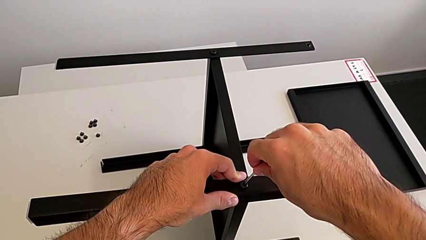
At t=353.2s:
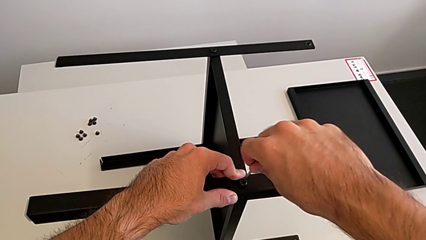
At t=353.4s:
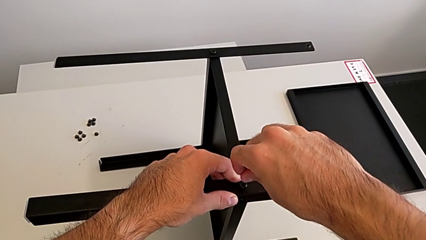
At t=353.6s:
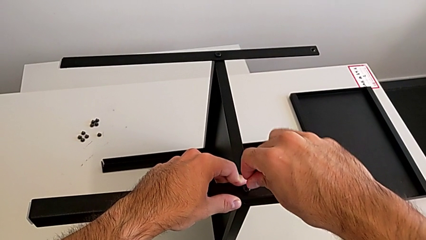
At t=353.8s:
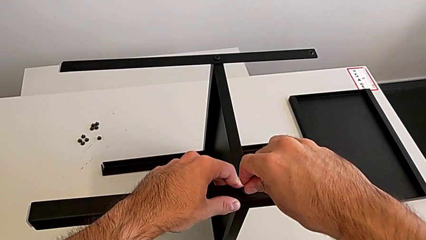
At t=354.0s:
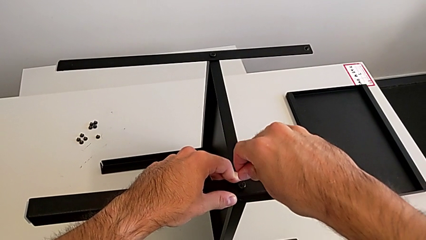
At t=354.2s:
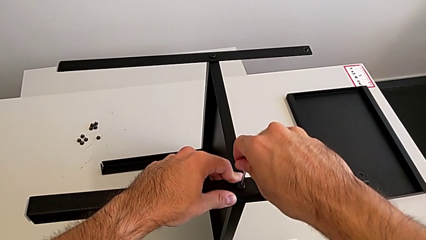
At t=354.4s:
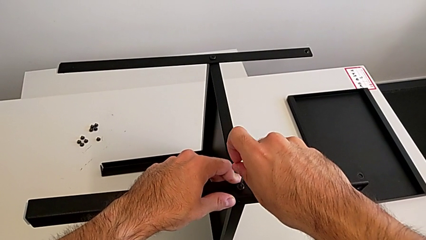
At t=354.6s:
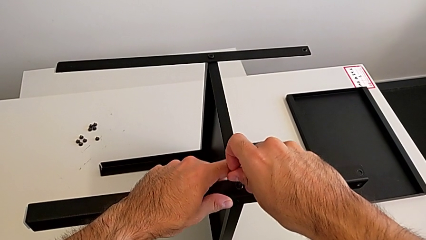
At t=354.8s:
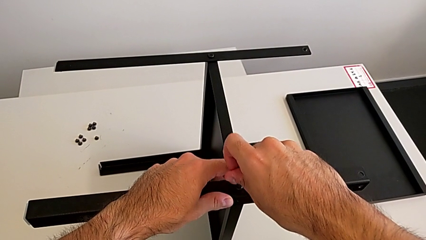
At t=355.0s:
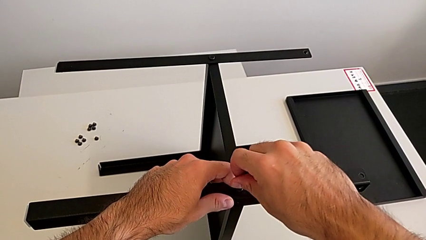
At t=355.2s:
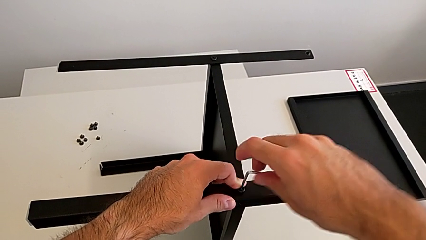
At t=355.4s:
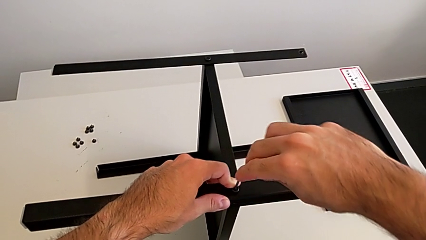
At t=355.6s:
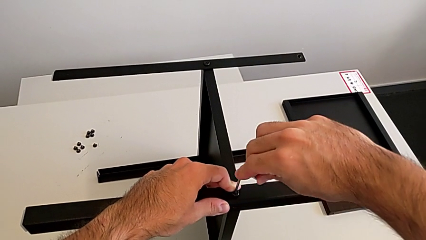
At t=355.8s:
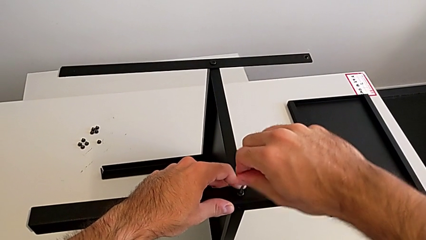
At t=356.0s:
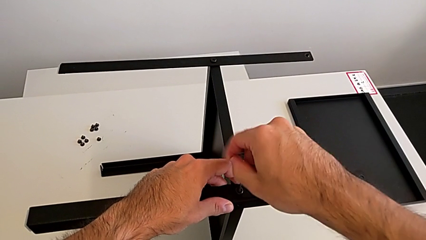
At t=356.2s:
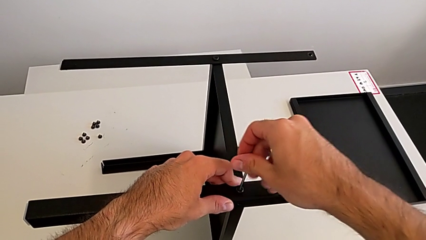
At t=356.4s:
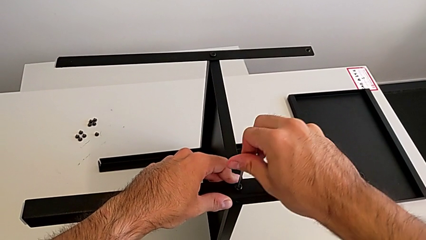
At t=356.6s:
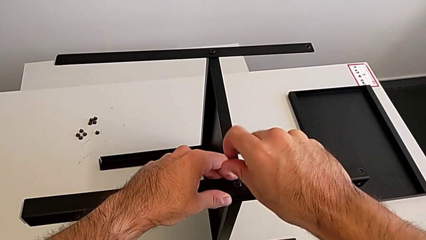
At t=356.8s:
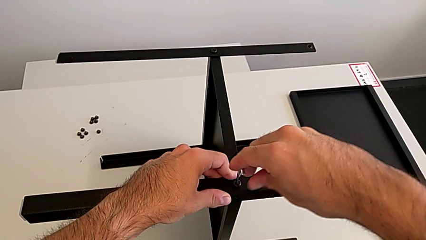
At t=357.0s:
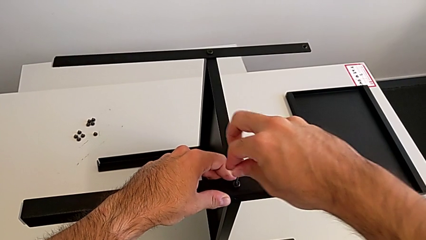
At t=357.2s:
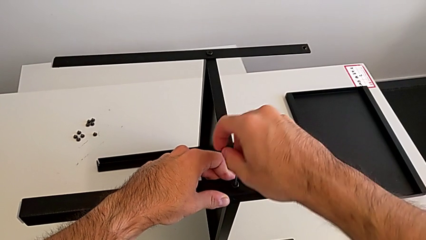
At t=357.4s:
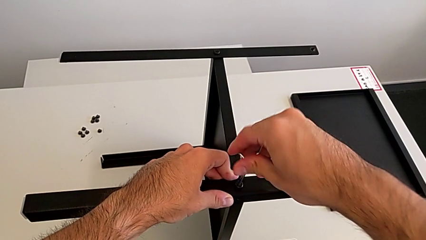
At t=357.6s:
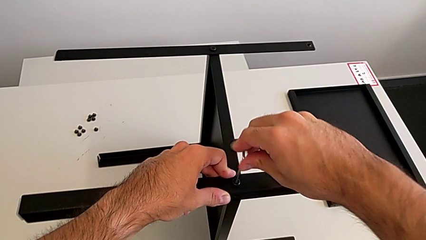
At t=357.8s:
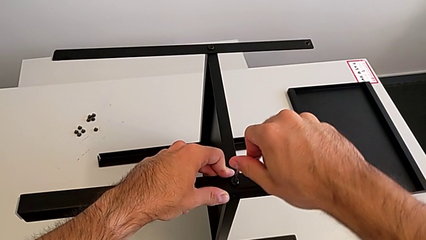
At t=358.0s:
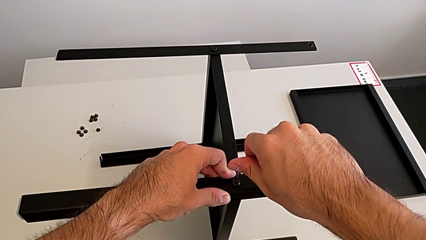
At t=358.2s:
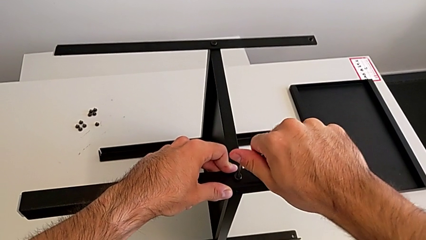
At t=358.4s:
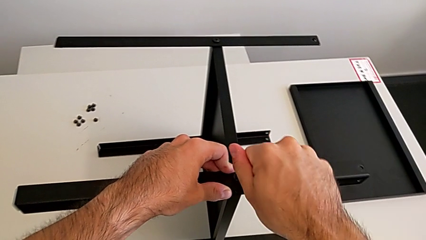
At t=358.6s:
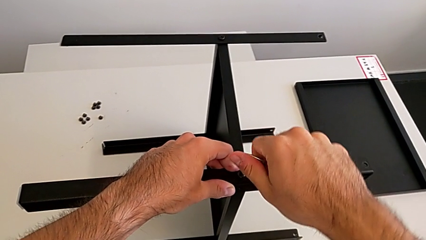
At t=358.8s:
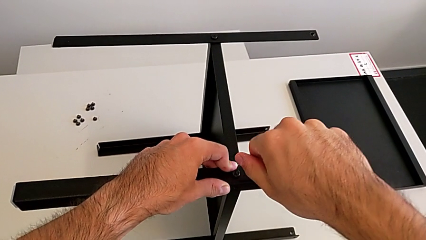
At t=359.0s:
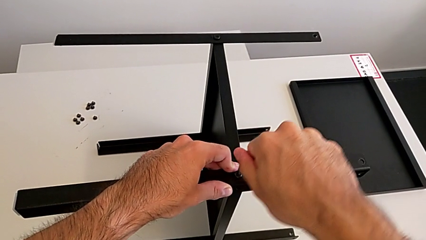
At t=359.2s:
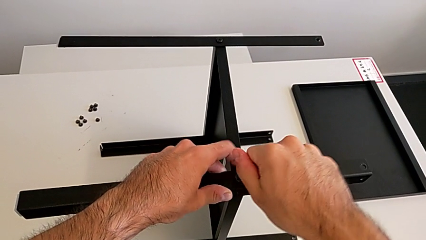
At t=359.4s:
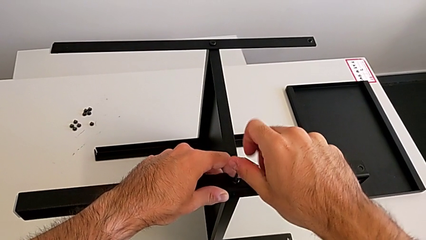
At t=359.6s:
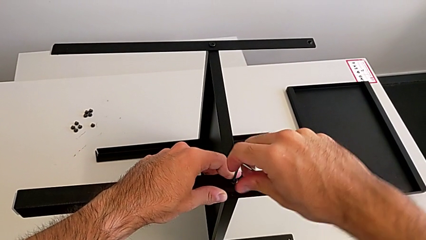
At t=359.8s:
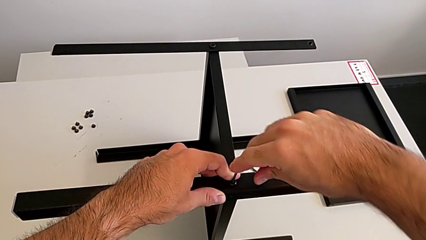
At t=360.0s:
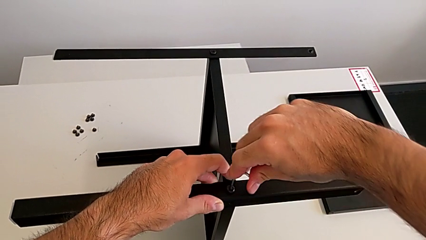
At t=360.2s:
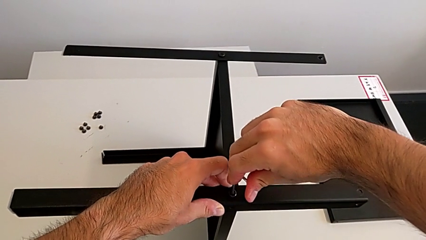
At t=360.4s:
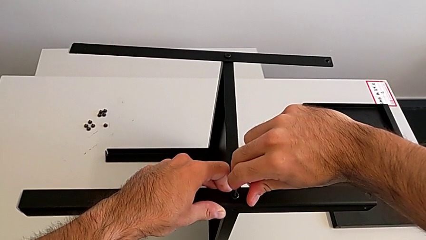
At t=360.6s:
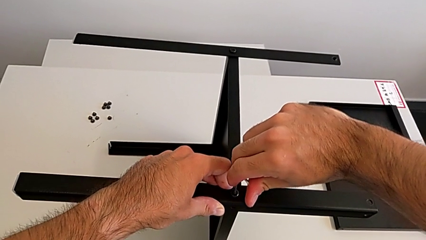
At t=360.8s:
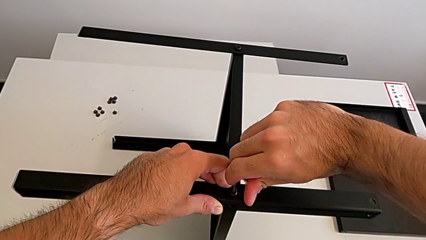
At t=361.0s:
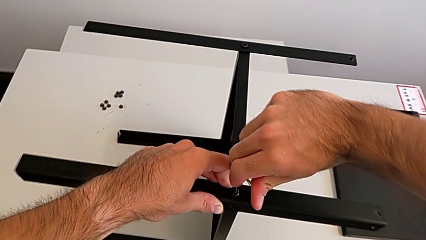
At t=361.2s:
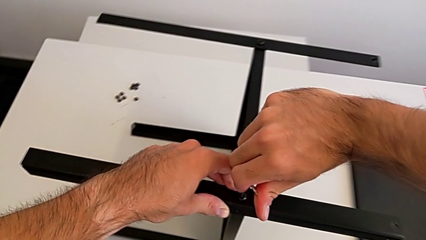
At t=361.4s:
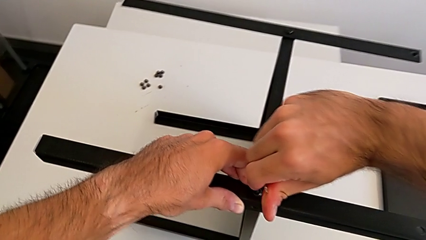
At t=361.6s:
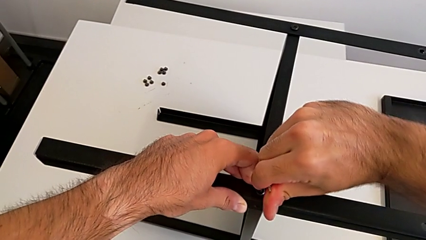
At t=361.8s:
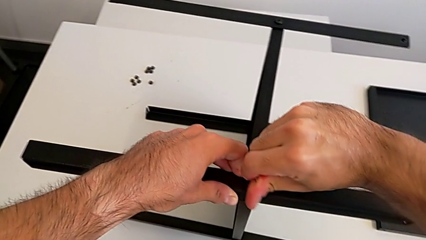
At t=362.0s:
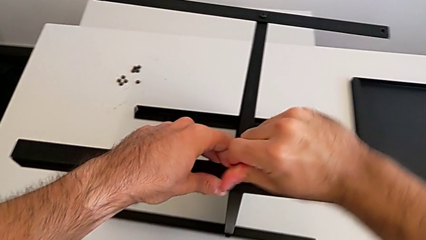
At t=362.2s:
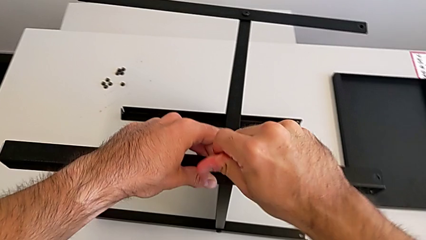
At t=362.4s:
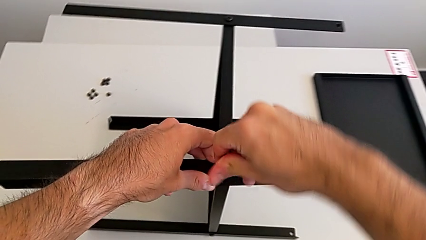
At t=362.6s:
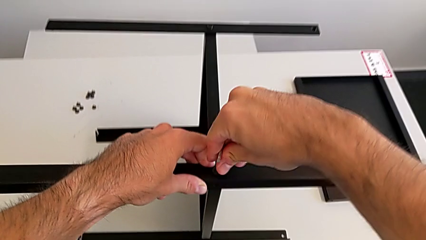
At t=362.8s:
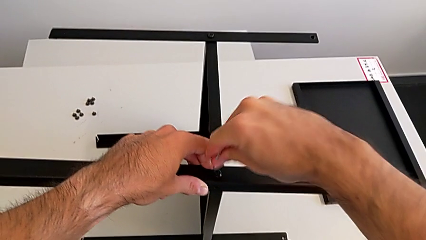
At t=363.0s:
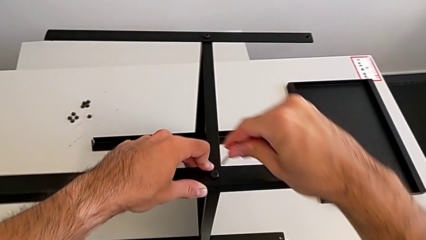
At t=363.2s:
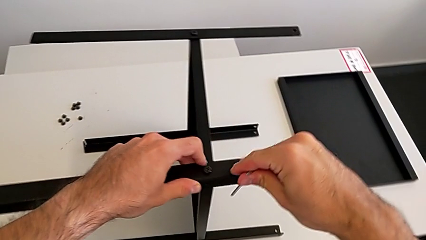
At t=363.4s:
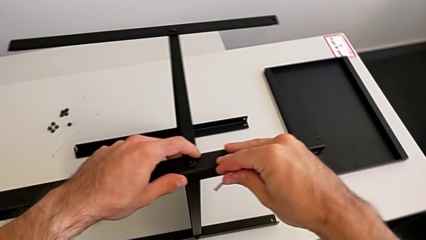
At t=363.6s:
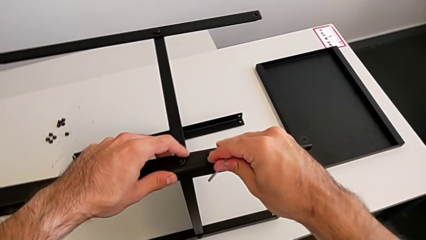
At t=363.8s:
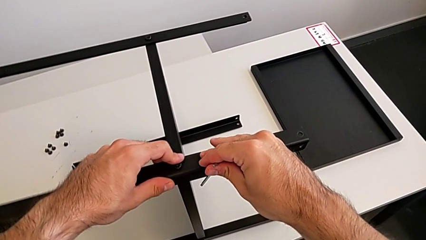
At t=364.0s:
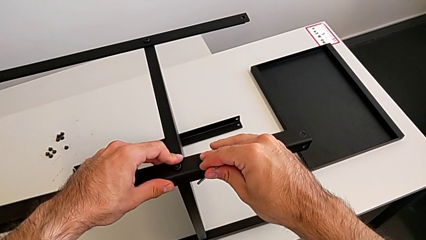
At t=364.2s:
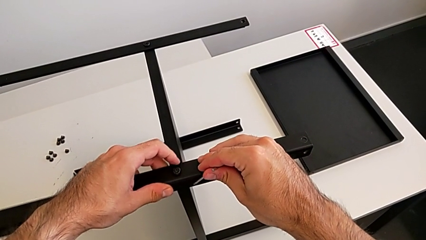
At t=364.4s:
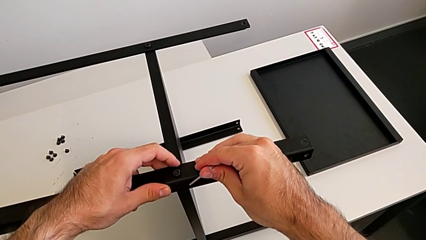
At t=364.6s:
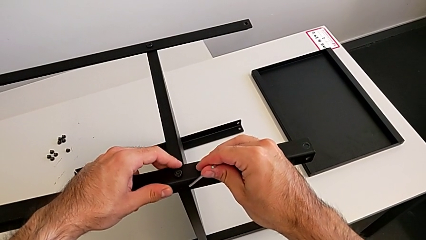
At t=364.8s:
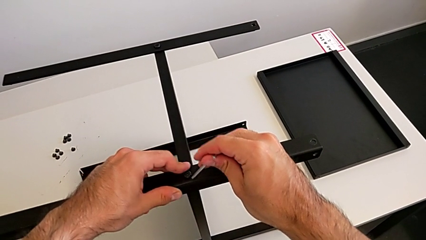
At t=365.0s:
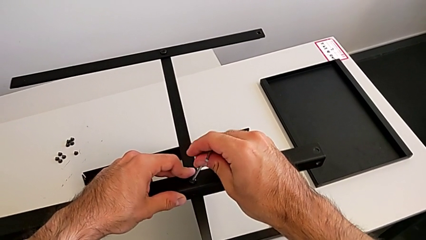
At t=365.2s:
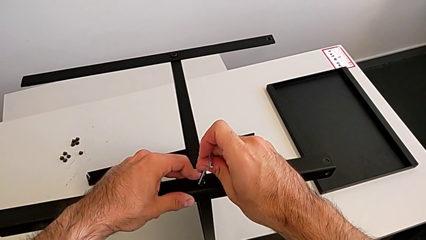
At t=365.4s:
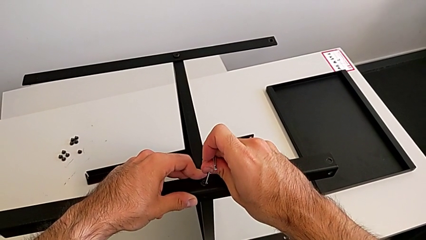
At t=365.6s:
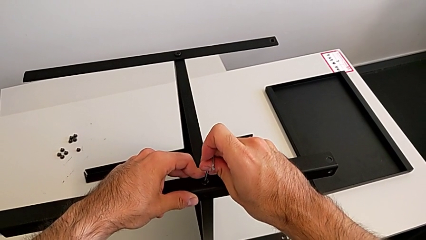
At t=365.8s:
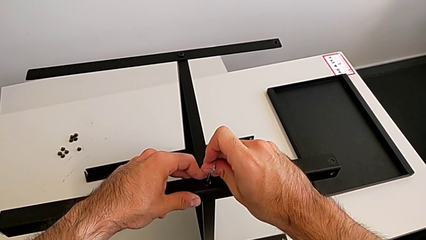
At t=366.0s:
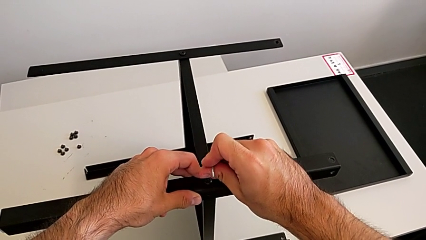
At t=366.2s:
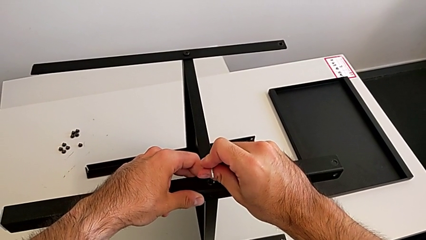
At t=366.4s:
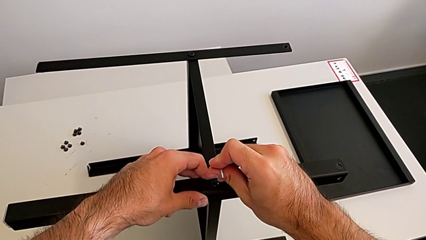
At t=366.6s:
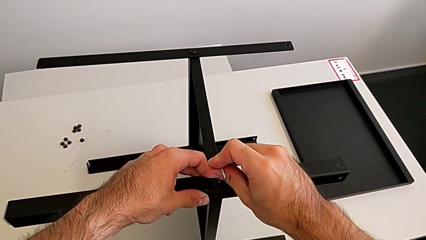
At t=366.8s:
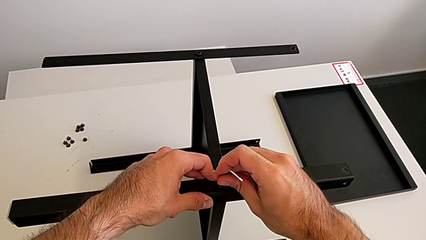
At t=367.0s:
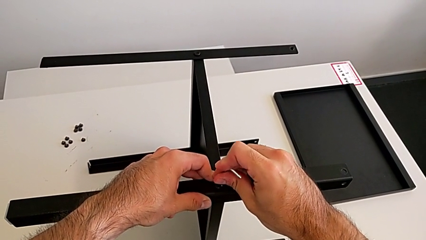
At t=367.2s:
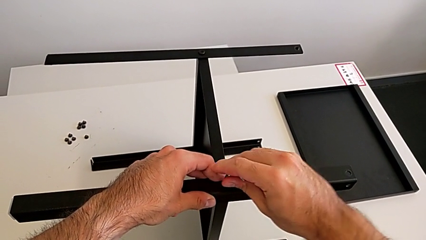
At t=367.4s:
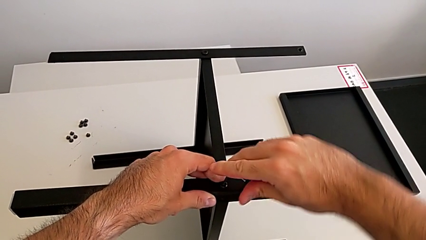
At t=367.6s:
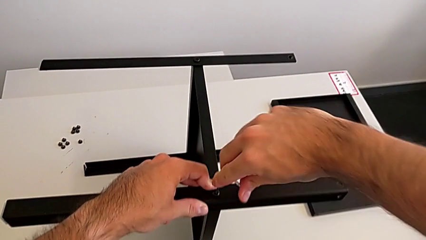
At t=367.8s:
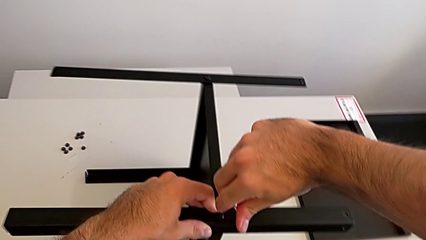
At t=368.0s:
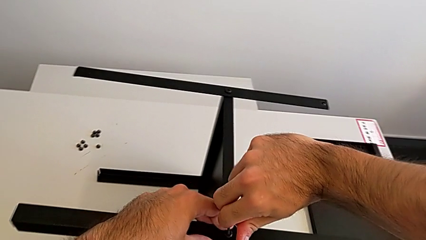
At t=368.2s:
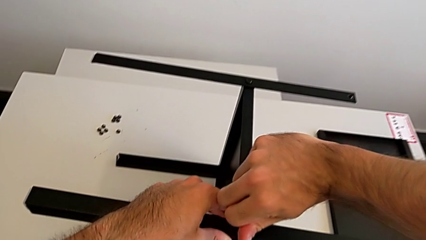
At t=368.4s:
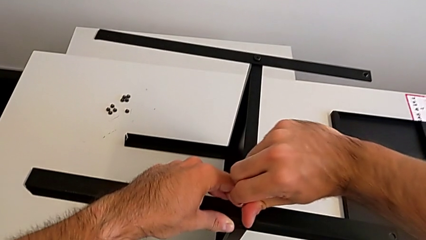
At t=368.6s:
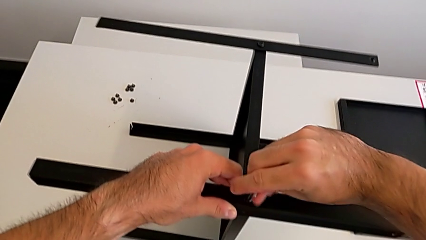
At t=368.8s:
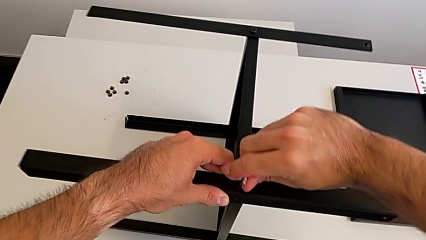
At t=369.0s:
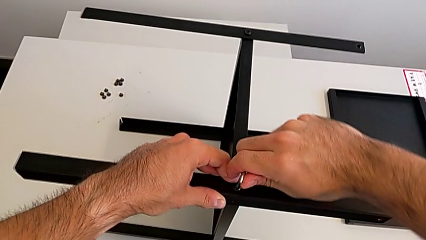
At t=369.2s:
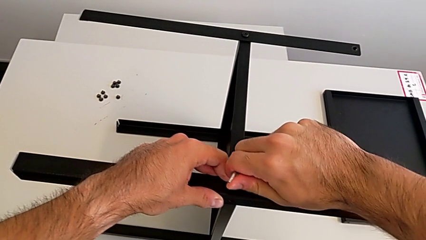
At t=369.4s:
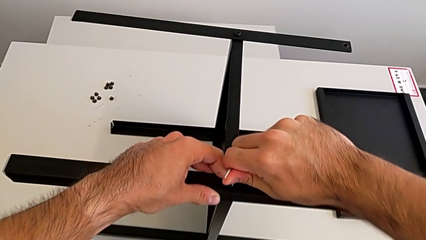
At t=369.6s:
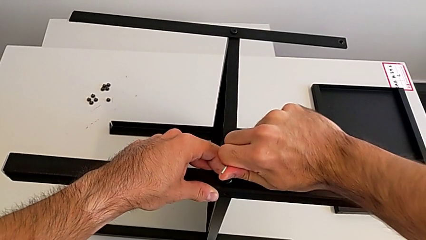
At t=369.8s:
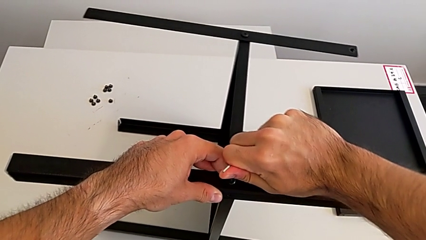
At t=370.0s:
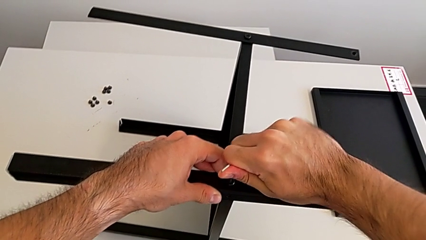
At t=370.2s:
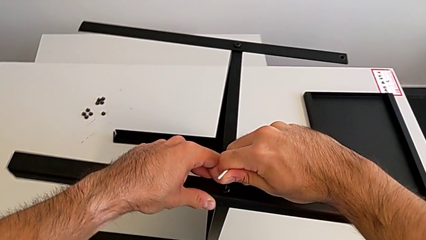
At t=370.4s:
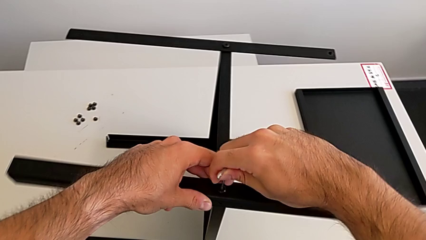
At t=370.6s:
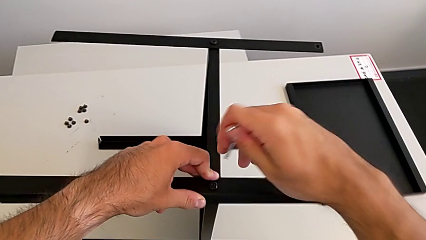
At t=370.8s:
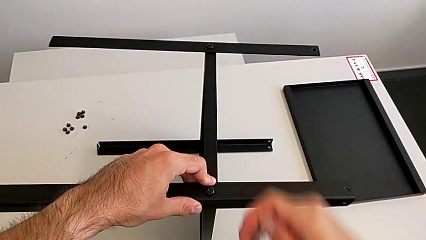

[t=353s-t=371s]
The camera wearer is screwing the fourth leg to the middle shelf of the table. They insert the Allen wrench, screw the hex socket head and withdraw the Allen wrench.
